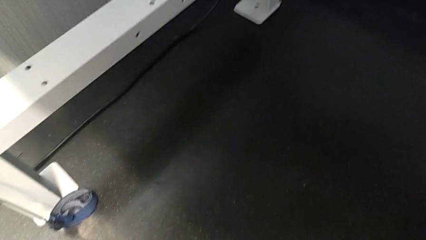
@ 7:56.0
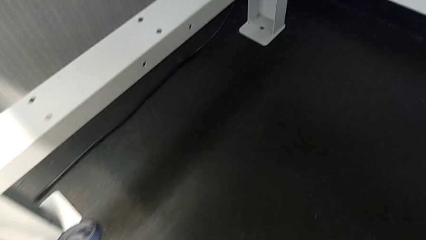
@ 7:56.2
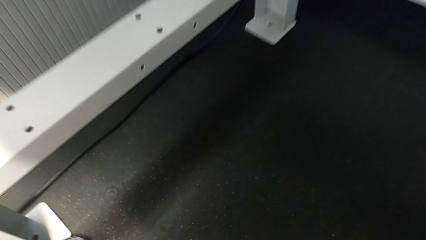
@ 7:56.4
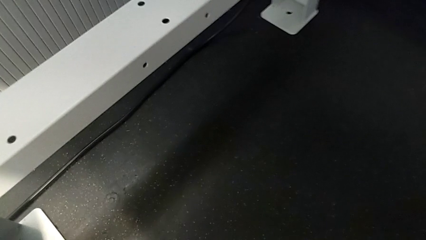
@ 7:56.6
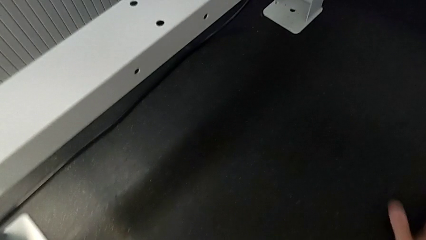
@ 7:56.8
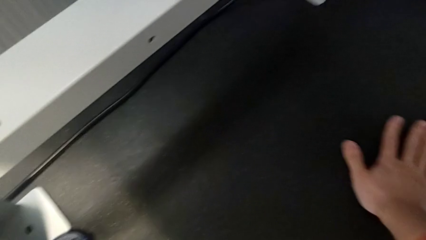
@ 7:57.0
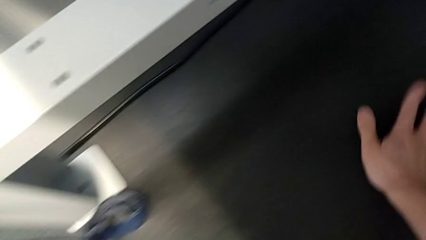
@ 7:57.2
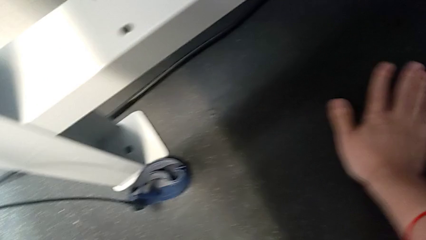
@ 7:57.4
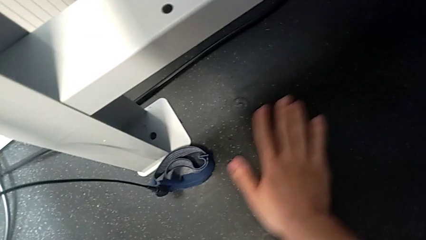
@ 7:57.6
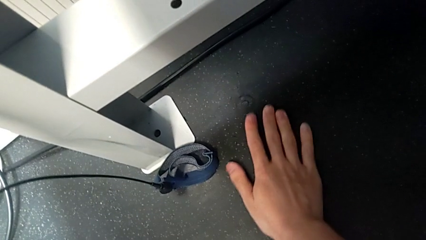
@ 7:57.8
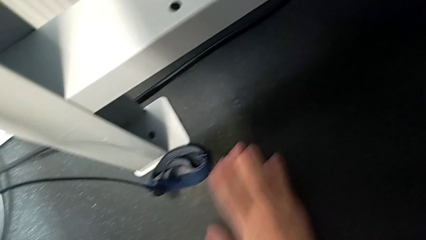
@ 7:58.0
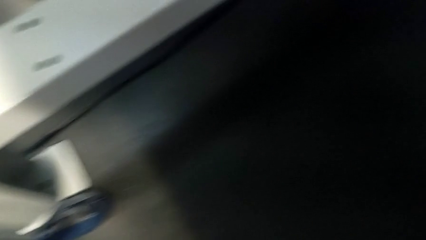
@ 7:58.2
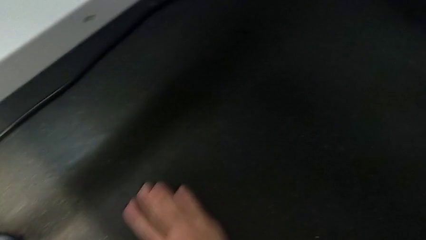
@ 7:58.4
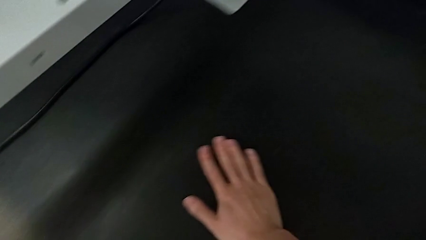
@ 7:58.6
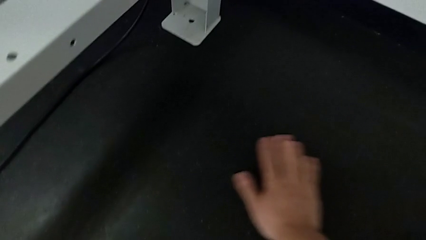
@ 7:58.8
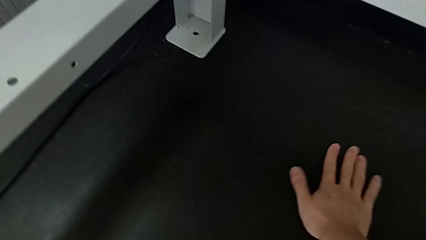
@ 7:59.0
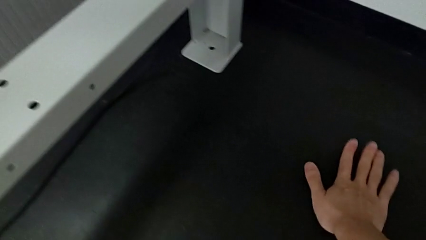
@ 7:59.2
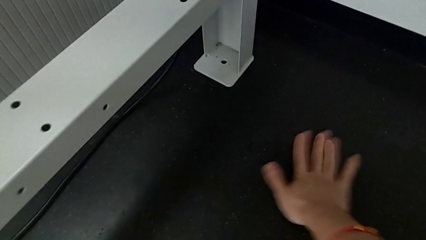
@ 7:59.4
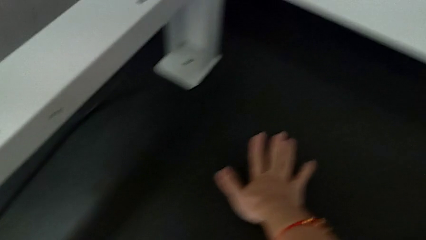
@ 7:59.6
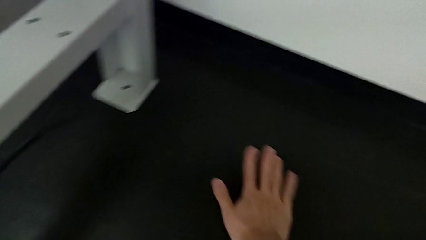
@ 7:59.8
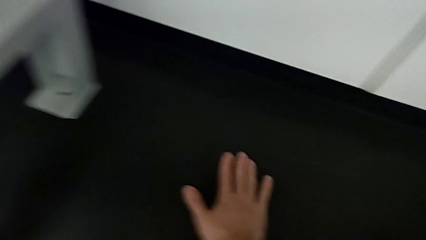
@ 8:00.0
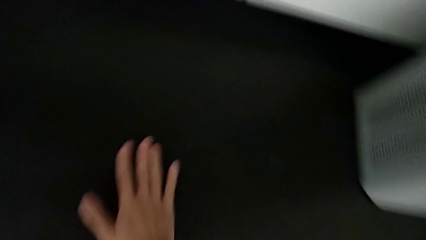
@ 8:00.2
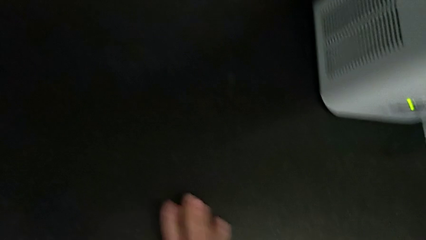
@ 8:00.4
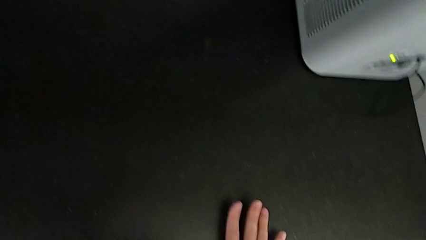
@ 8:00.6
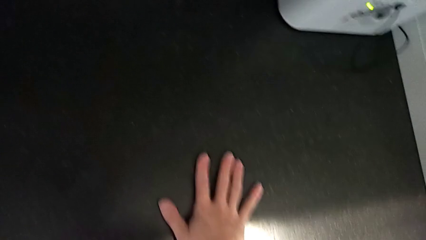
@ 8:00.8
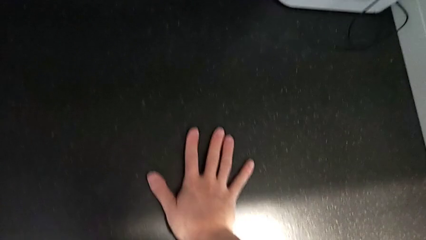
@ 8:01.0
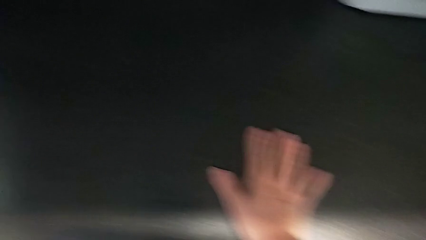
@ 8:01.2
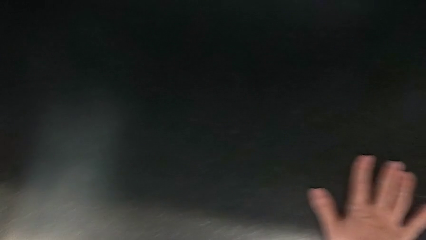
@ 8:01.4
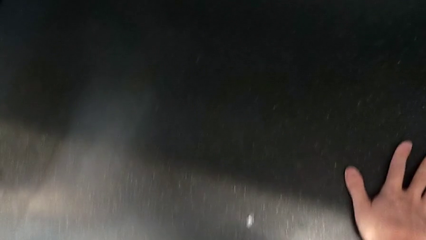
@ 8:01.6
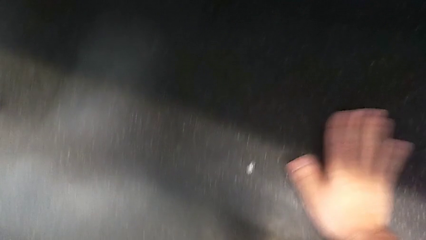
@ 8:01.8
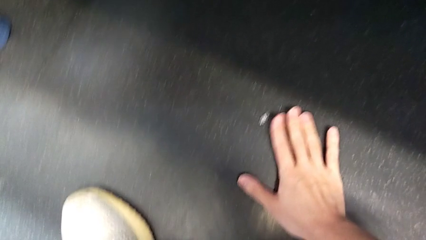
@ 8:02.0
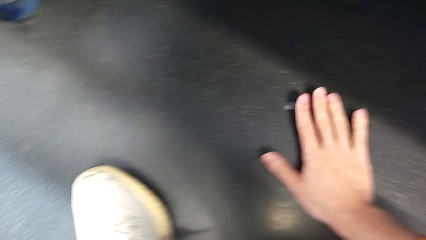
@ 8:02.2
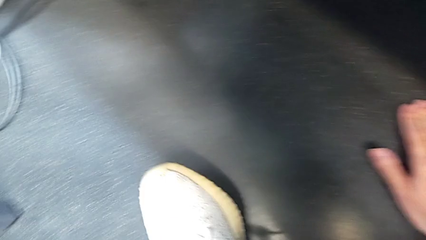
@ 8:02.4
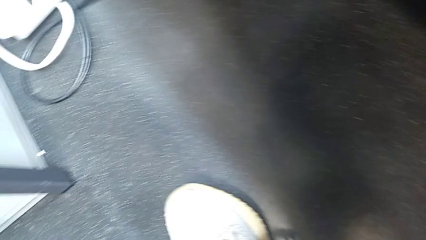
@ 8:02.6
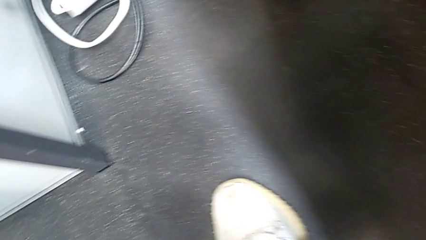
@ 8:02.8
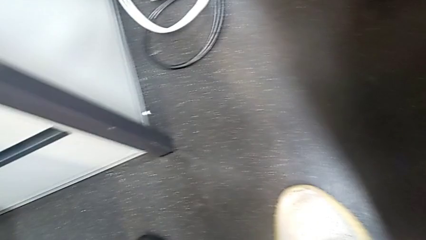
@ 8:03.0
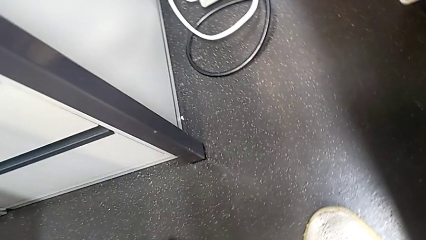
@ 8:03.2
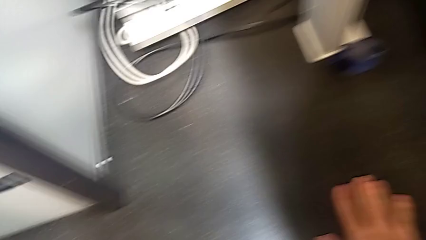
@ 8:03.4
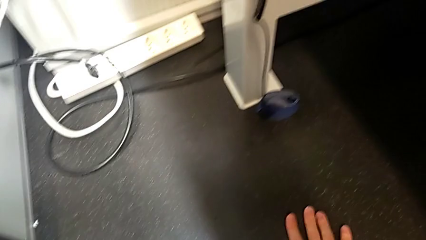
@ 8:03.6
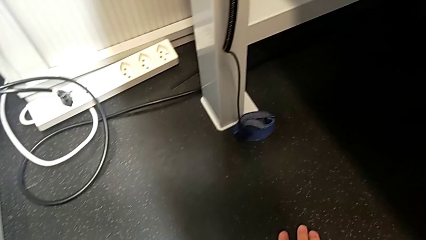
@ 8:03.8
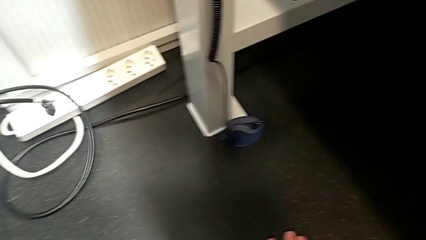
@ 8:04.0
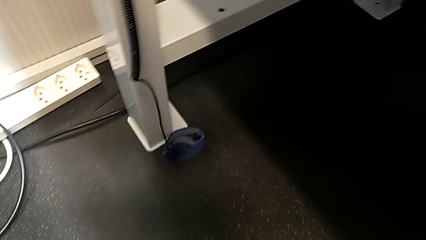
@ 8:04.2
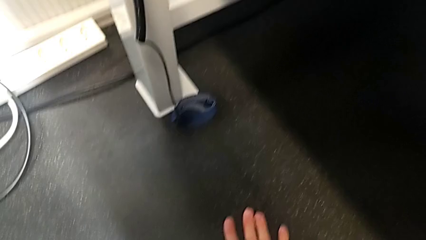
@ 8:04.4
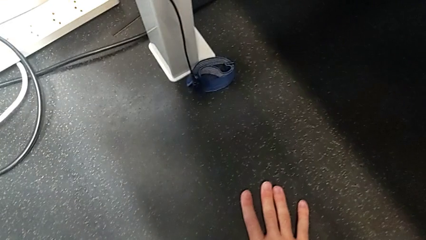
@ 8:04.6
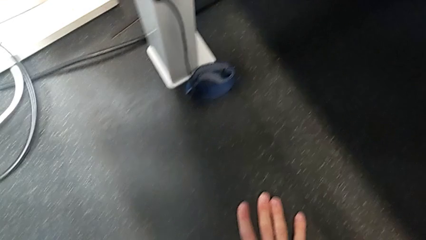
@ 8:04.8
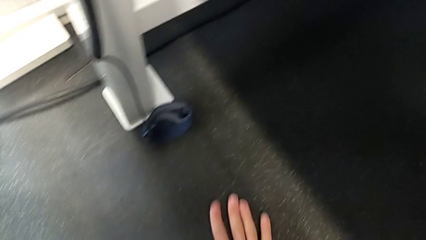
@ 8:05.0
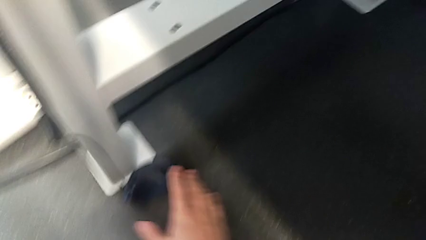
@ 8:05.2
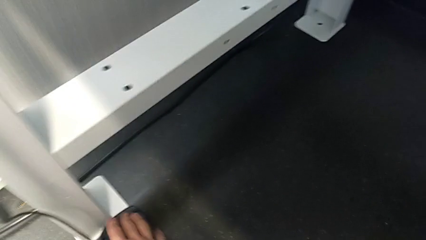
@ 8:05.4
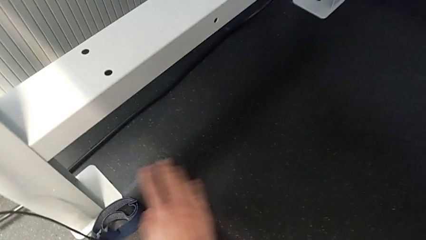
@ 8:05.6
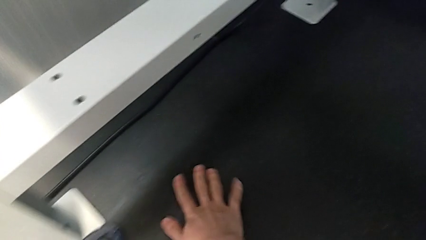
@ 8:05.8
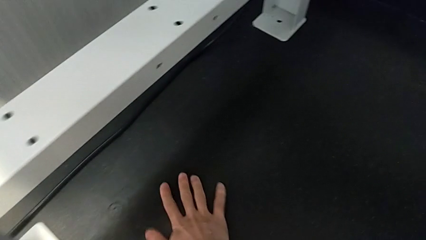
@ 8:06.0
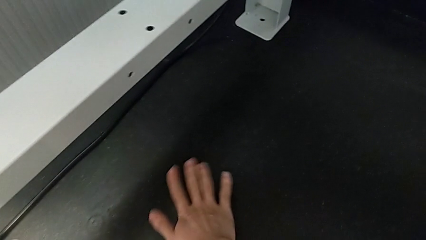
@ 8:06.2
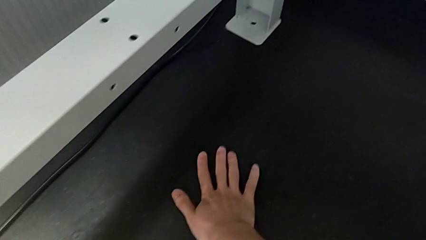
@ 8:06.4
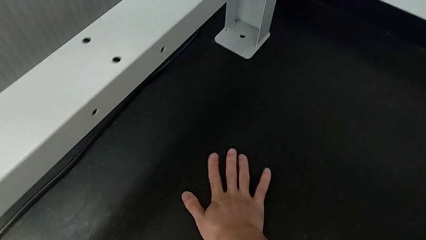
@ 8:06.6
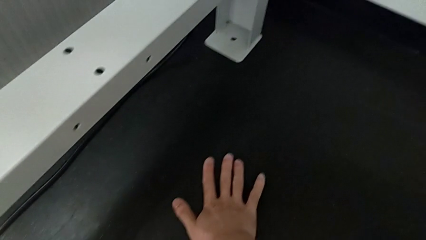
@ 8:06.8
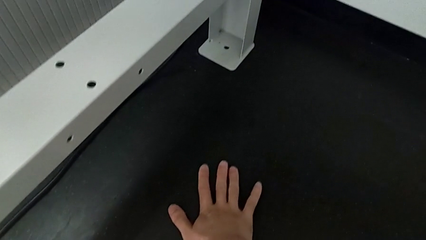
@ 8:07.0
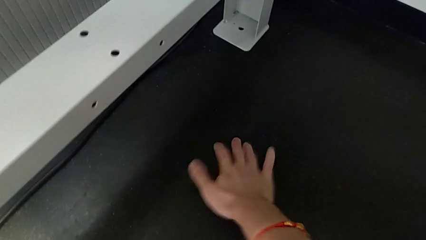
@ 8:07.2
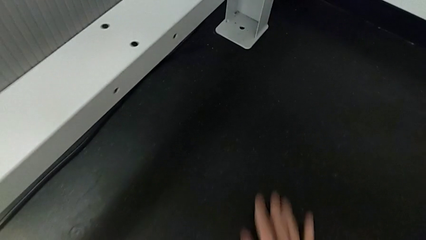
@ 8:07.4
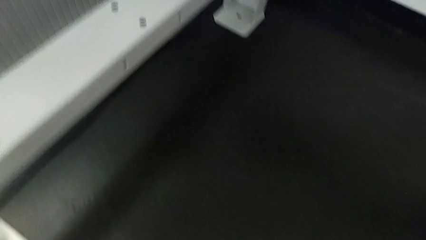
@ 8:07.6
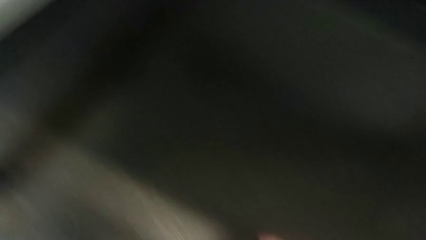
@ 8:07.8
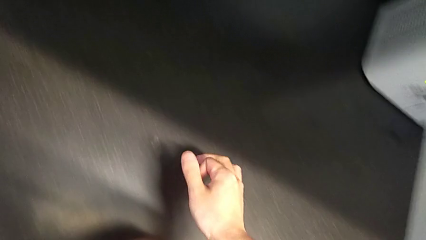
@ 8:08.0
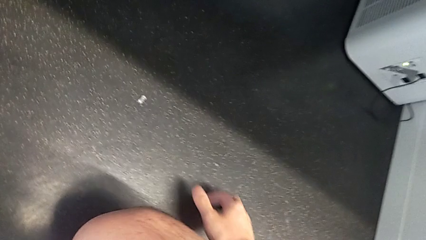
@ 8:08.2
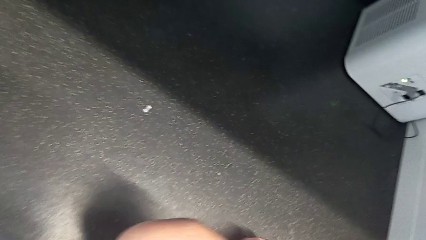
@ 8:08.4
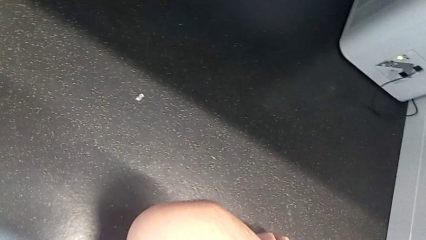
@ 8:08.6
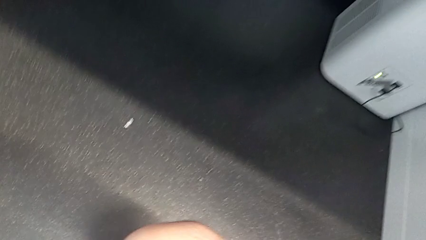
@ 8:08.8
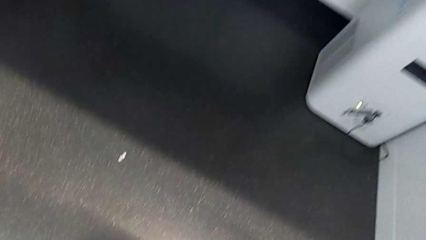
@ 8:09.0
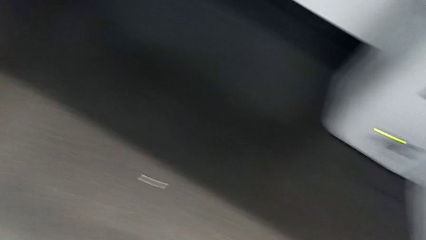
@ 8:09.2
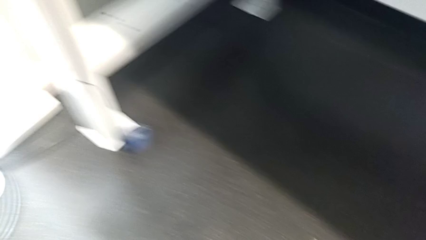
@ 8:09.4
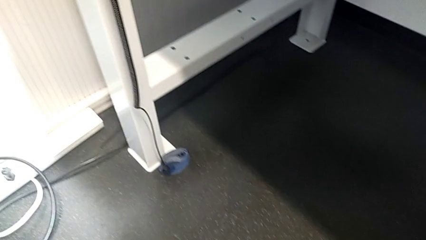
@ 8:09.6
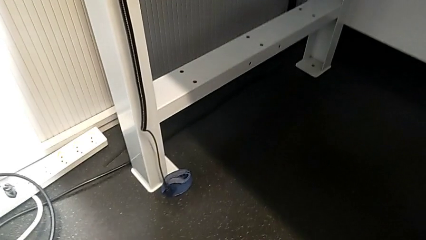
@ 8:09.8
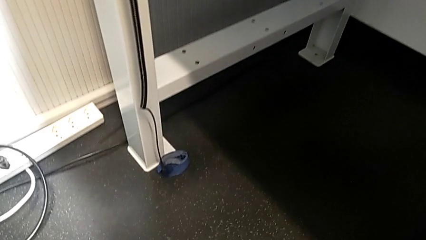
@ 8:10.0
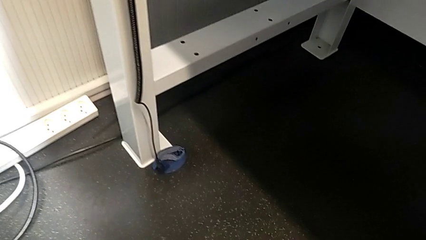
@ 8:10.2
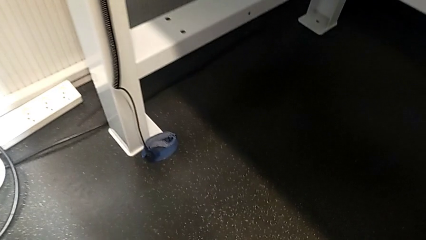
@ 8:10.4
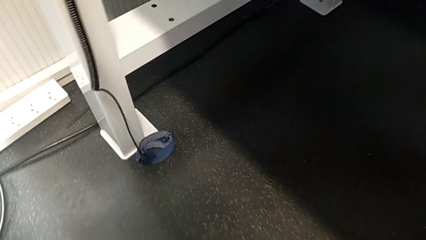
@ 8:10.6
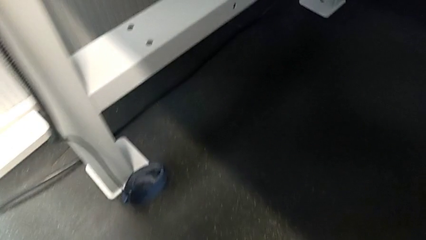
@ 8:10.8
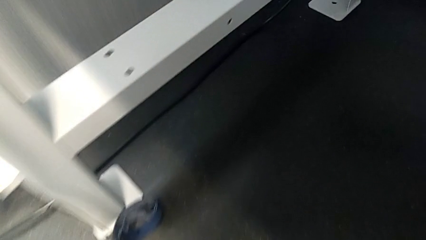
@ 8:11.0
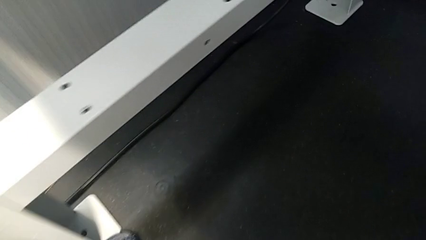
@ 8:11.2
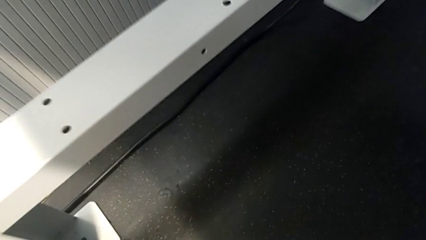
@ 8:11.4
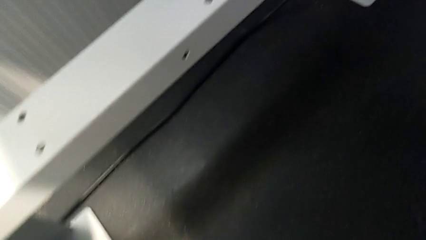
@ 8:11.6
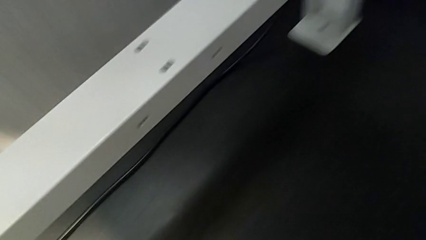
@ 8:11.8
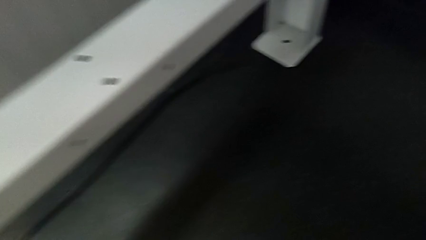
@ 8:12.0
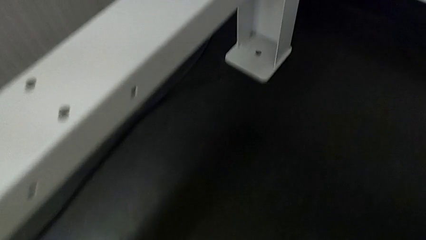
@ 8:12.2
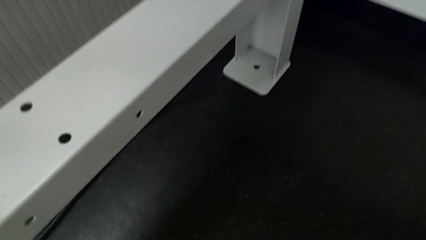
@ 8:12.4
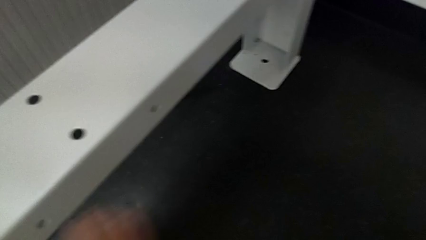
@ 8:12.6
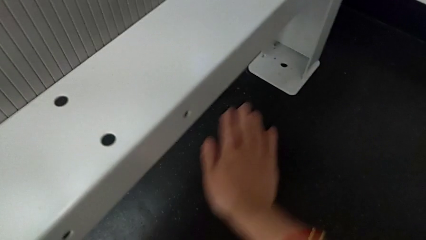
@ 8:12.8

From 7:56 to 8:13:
The camera wearer is inspecting the floor to find the screw. They keep inspecting the hex socket head and begin to inspect the tray behind.
